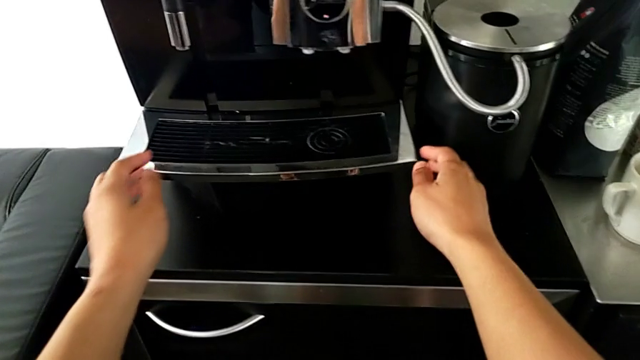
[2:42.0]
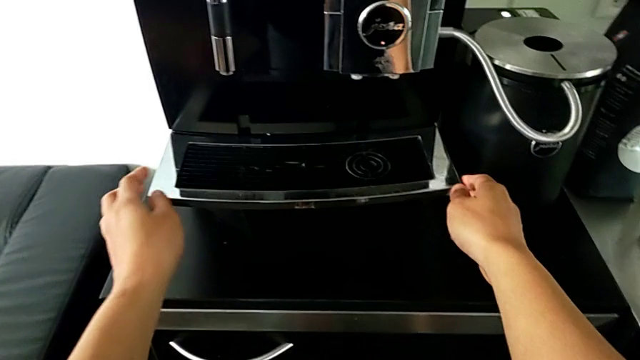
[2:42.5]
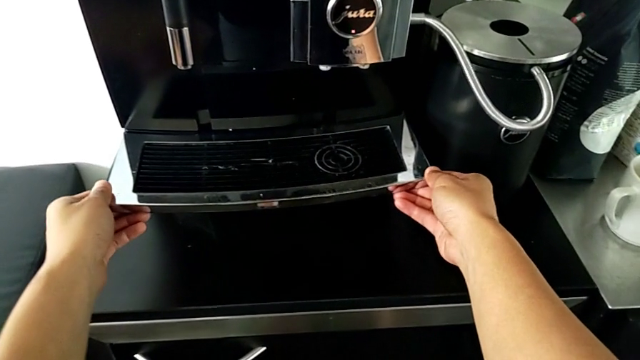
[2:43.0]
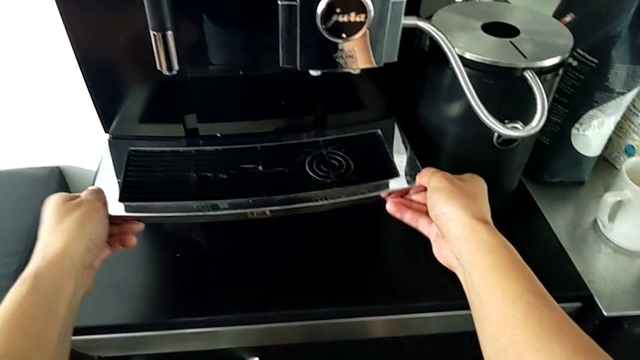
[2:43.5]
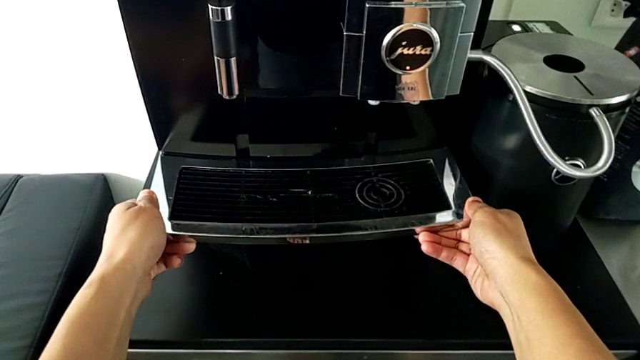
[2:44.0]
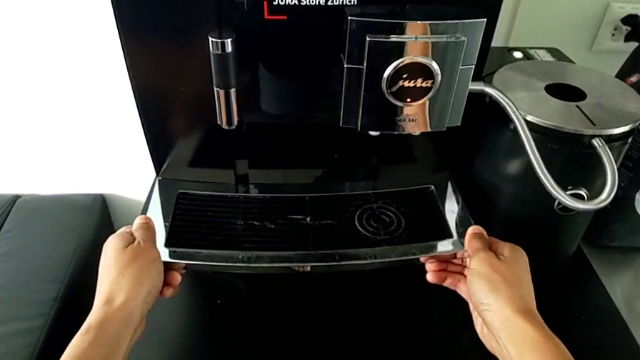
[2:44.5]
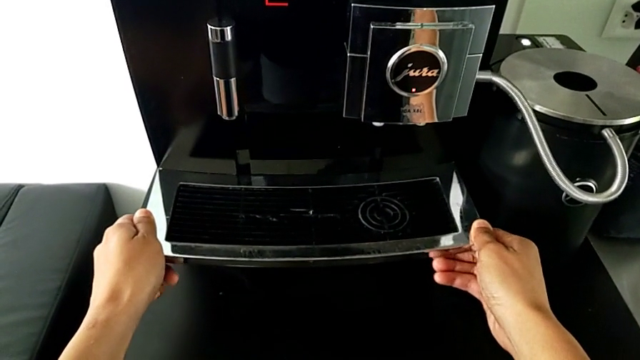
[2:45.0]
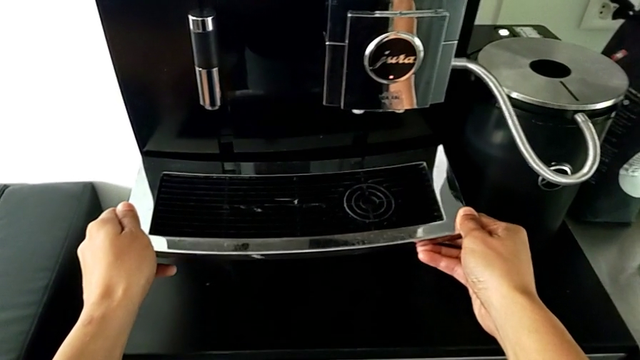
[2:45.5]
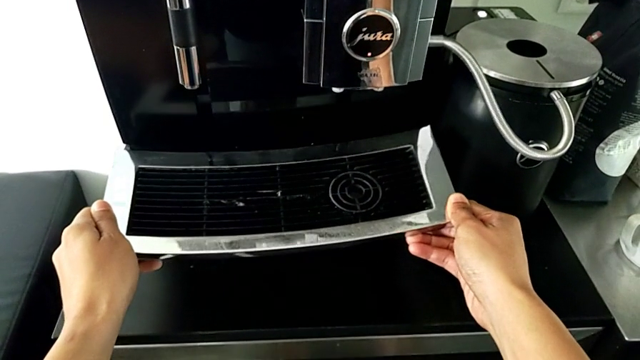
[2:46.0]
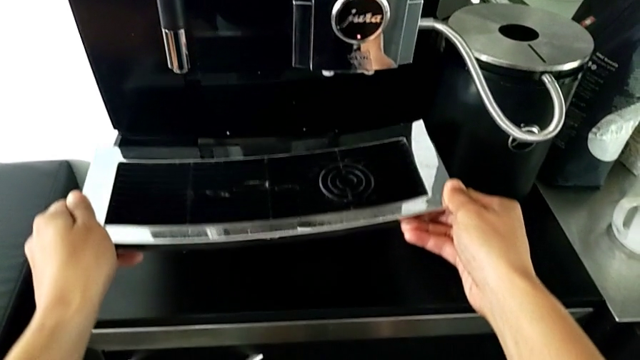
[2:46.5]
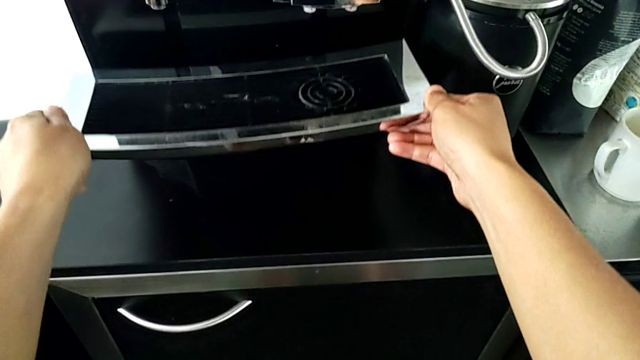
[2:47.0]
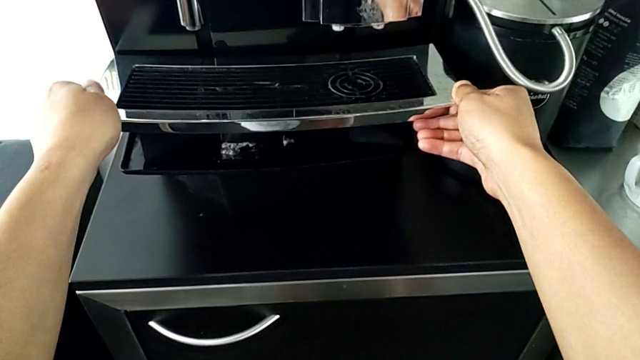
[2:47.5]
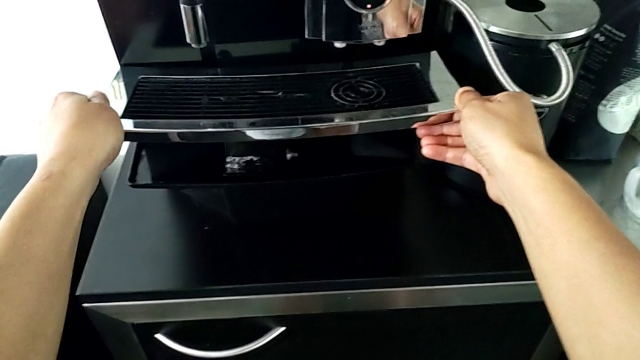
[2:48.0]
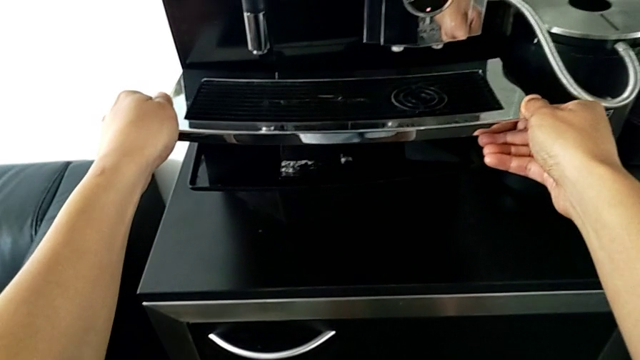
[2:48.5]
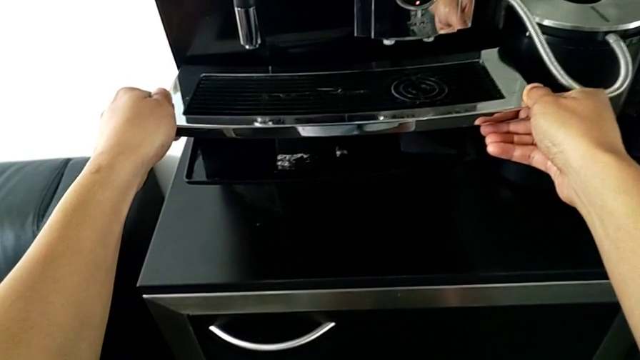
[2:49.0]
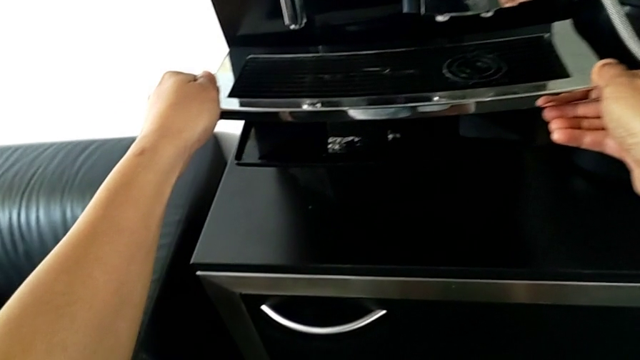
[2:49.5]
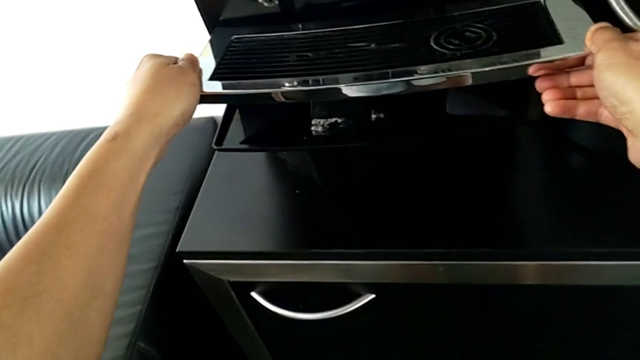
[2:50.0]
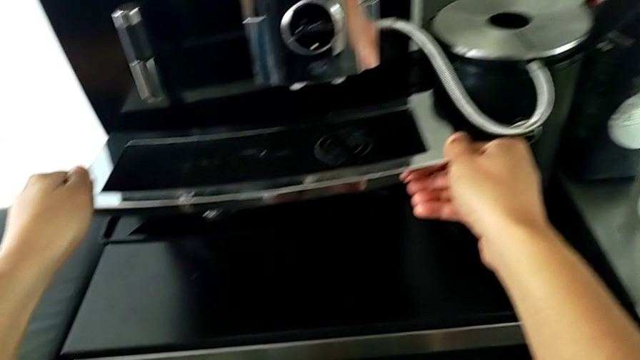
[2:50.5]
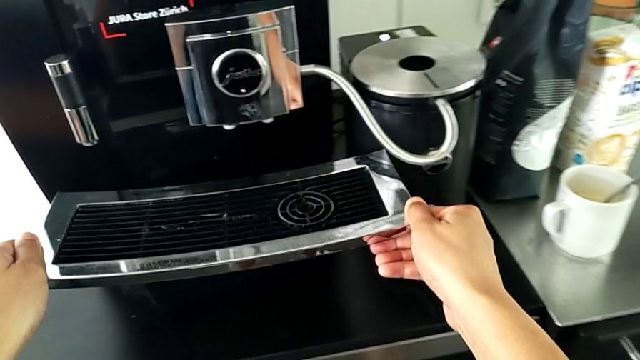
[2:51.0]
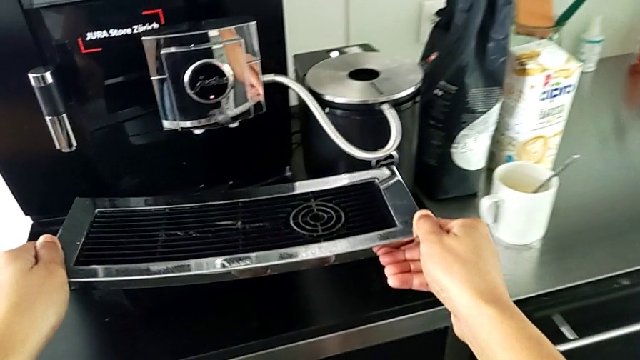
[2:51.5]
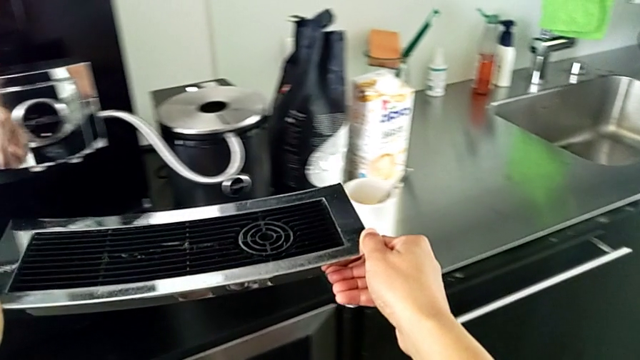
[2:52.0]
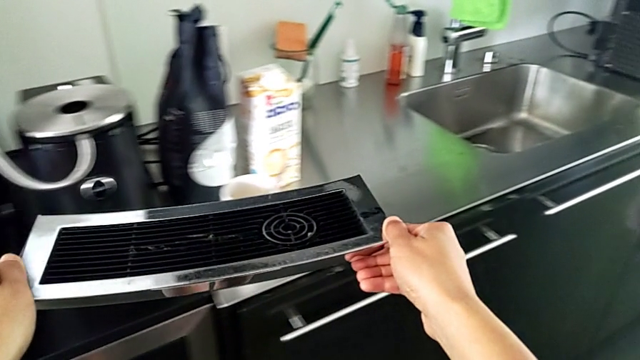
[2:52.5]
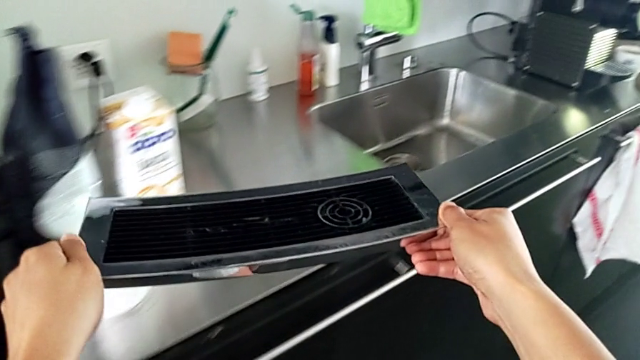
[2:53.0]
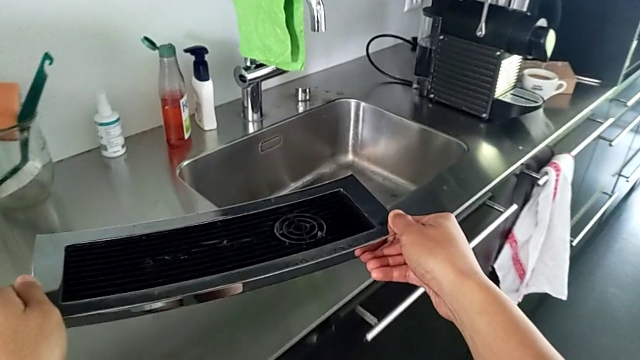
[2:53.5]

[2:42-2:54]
The camera wearer is pulling the drip tray from the espresso machine. They grab the top drip tray and withdraw it.

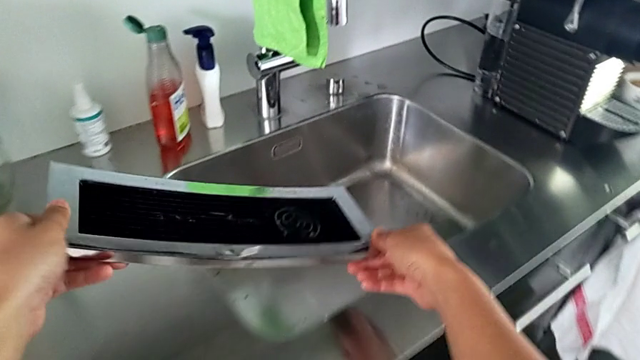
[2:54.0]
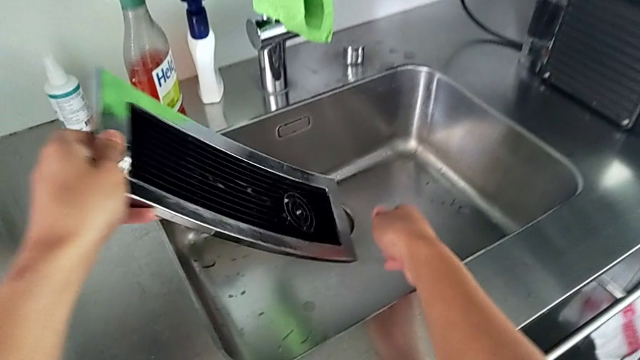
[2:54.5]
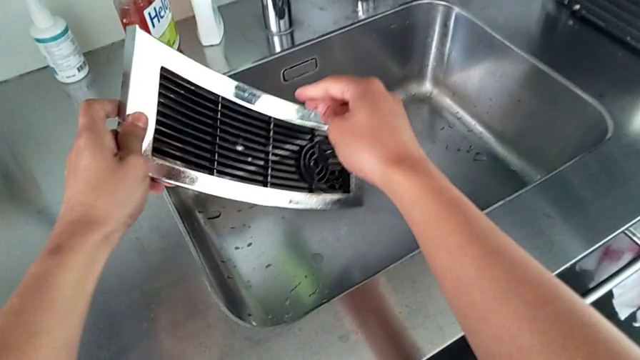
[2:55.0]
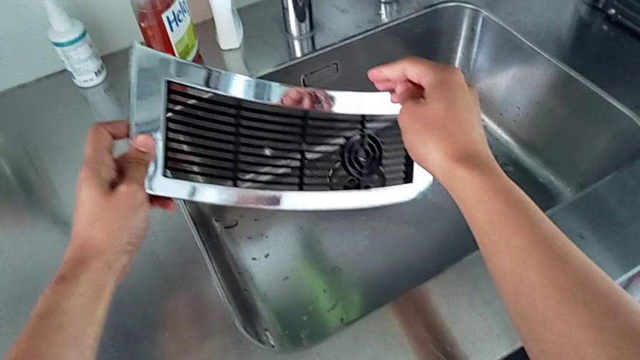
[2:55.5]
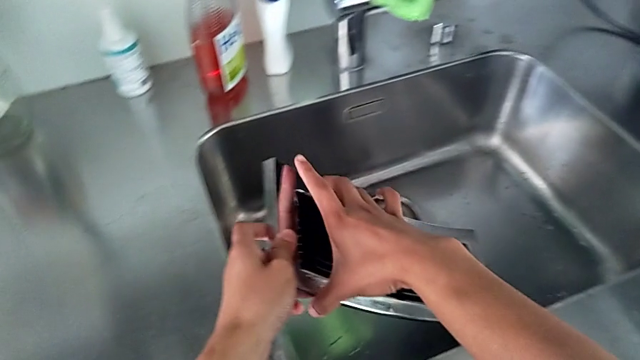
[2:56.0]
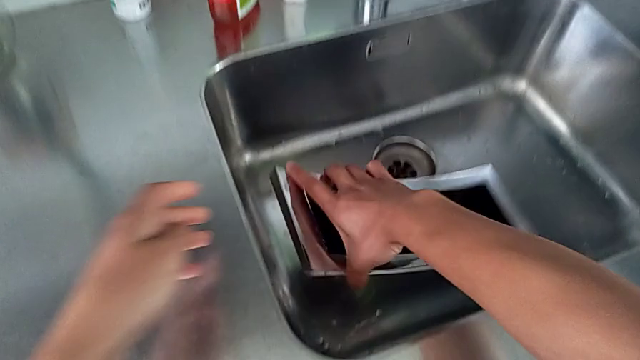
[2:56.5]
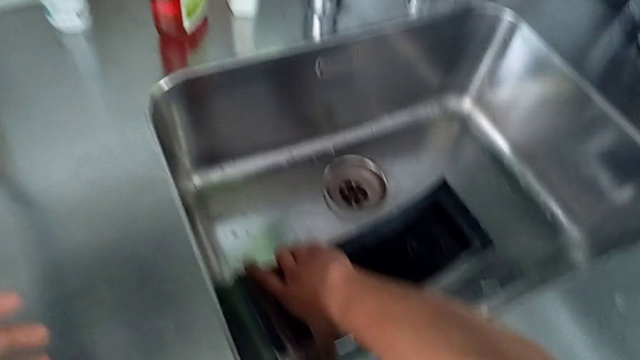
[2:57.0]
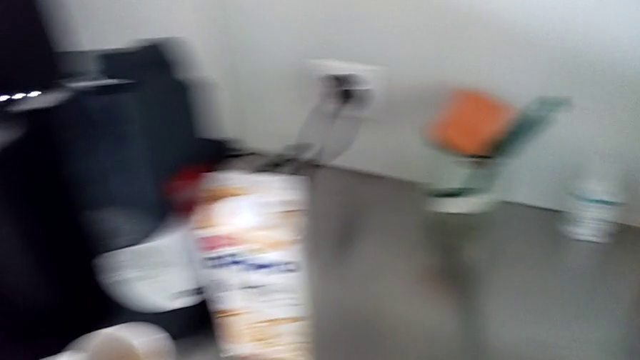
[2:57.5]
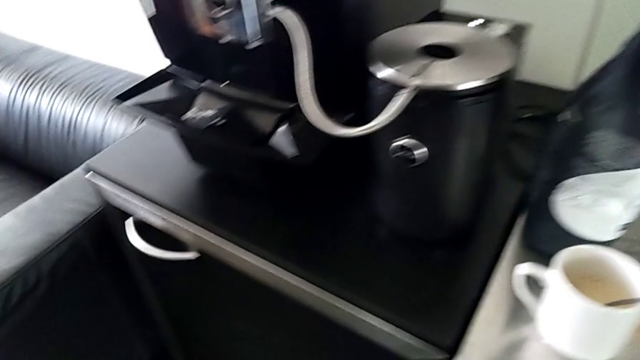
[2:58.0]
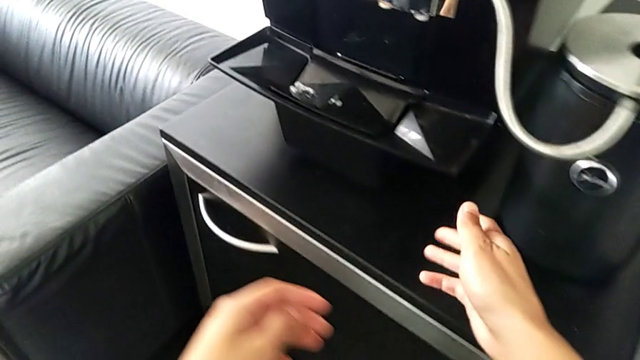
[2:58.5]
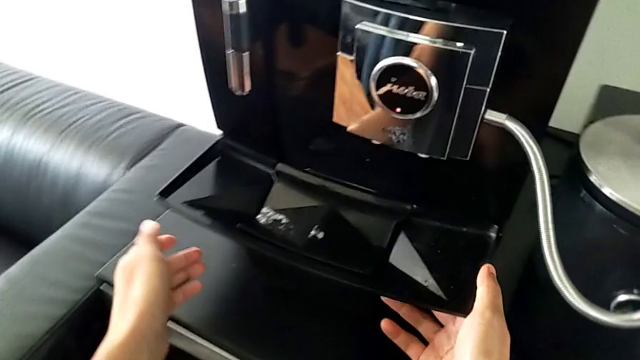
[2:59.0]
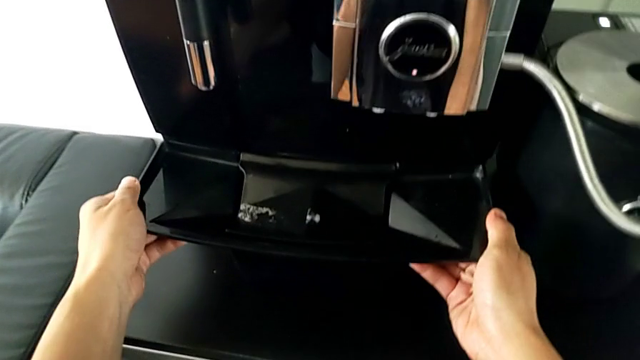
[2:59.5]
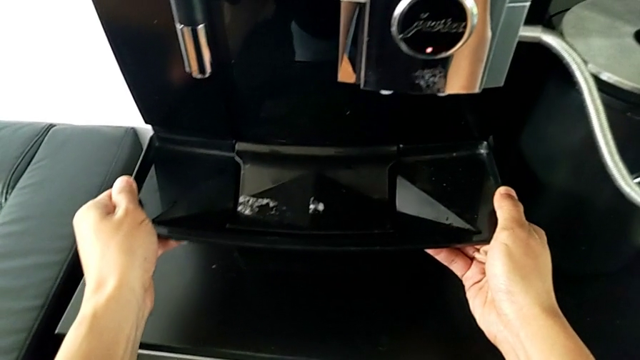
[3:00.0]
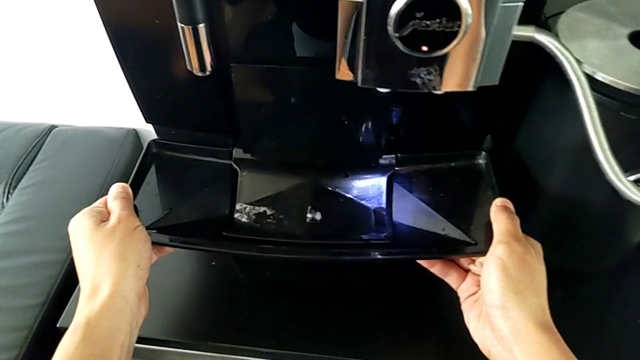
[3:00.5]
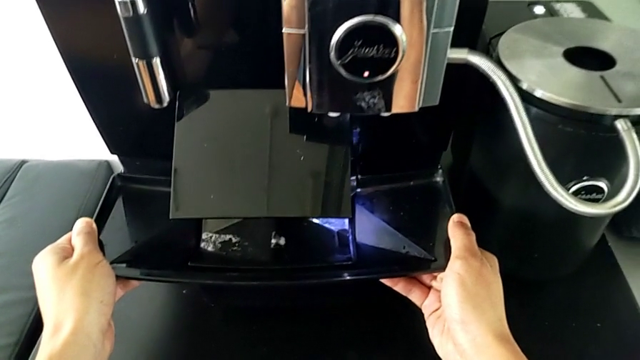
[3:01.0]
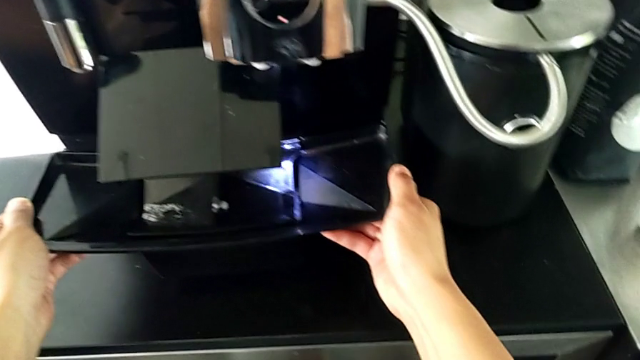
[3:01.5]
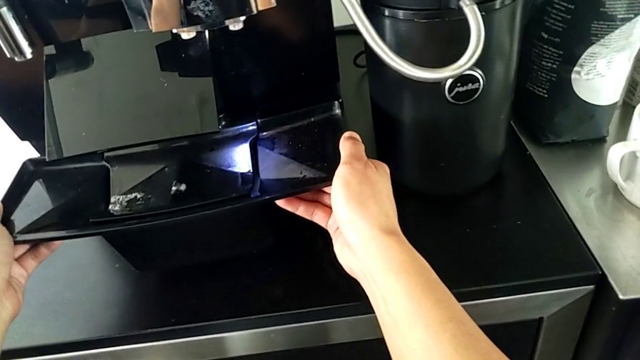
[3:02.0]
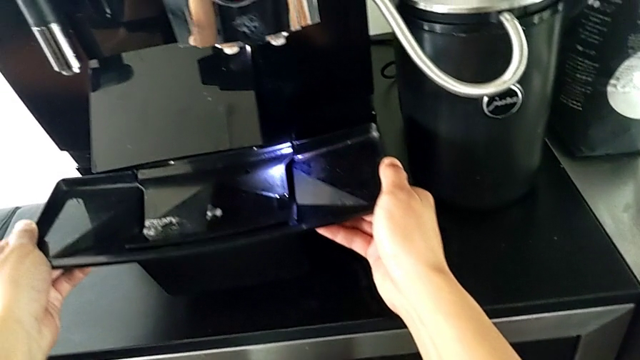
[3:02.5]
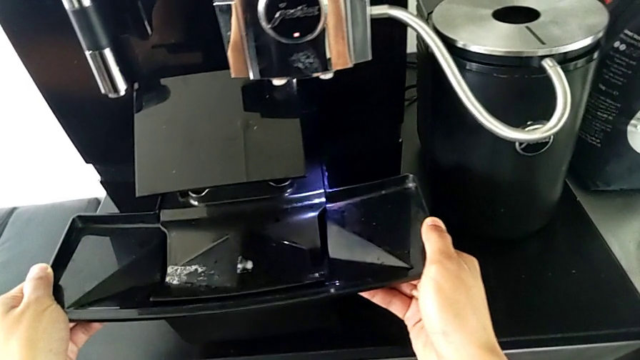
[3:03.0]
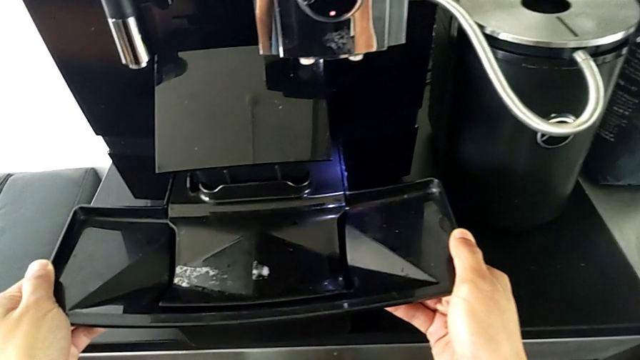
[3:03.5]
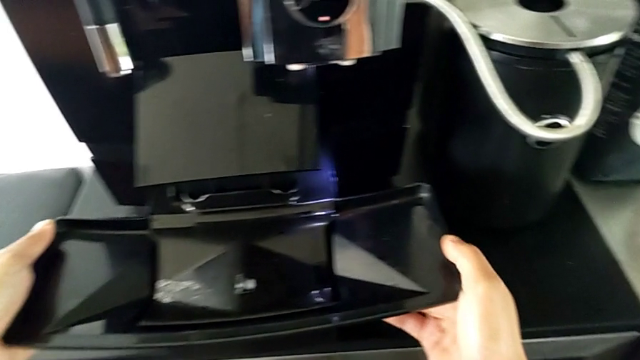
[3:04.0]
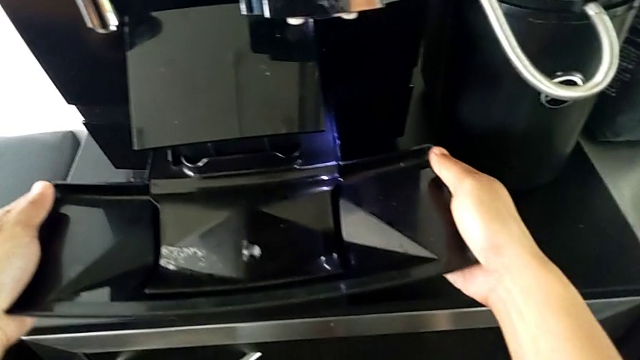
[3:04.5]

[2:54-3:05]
The camera wearer is pulling the drip tray from the espresso machine. They place the top drip tray and begin to pull the bottom drip tray.
